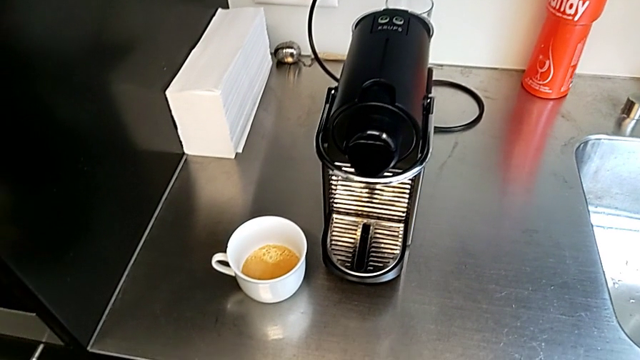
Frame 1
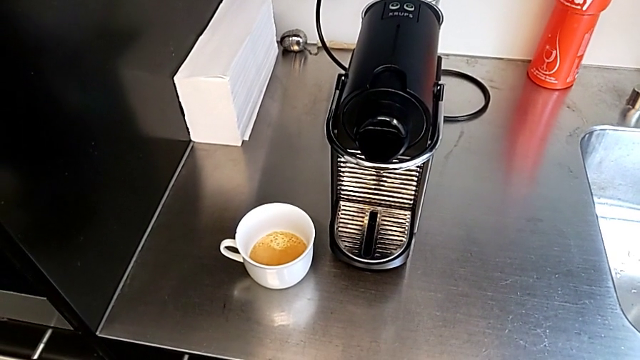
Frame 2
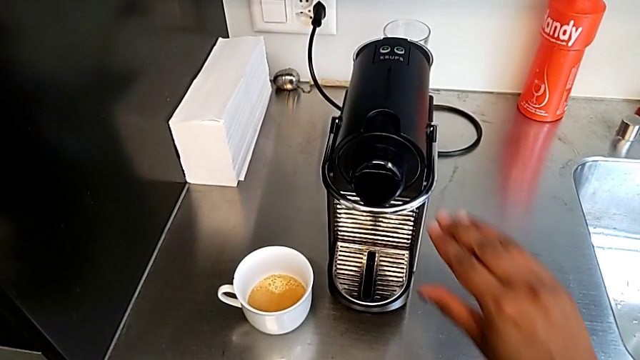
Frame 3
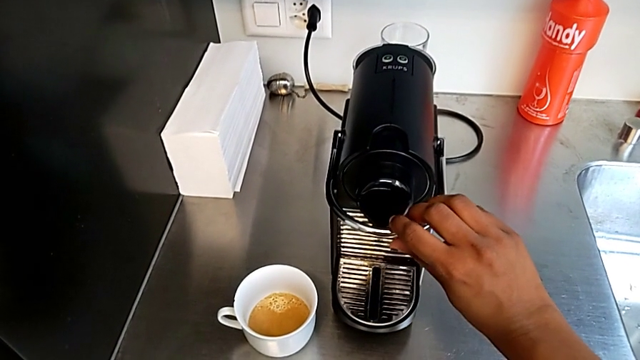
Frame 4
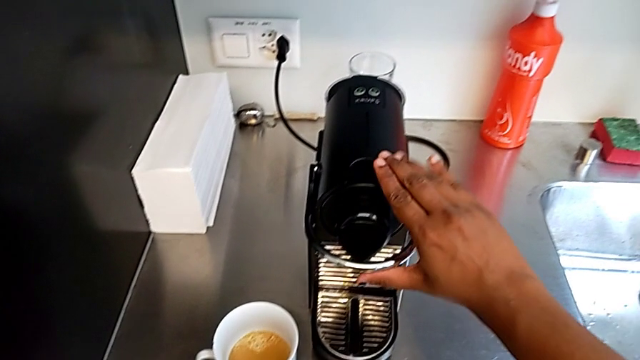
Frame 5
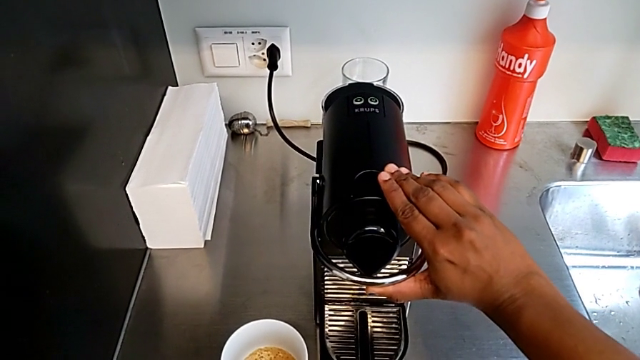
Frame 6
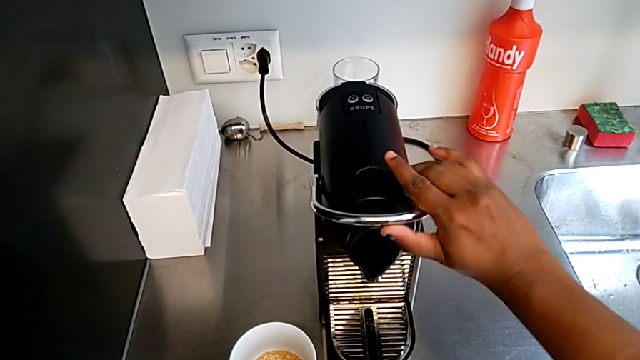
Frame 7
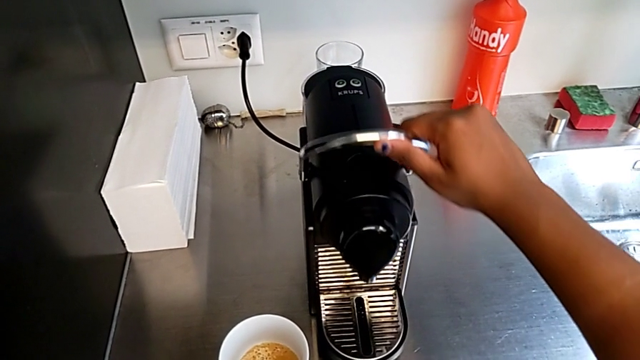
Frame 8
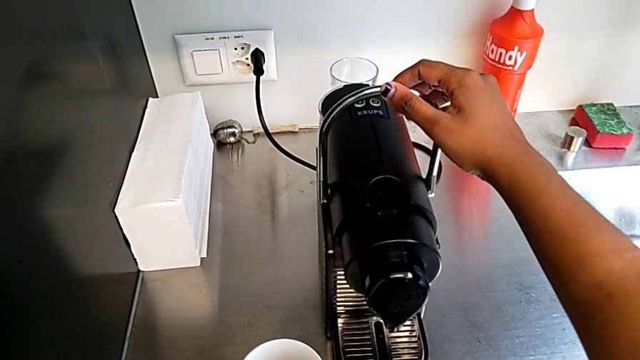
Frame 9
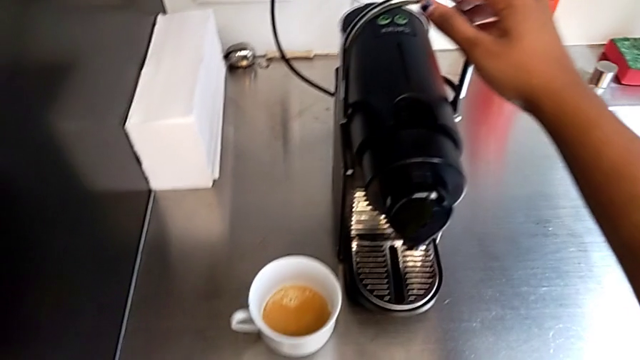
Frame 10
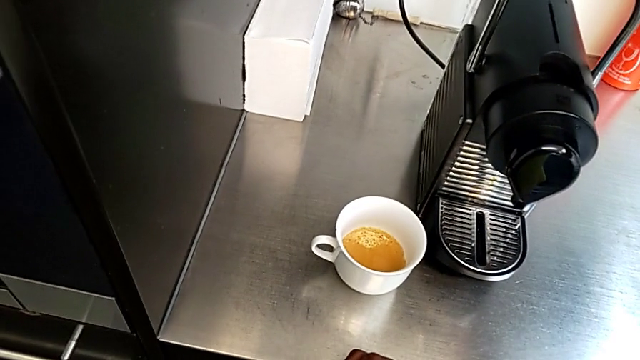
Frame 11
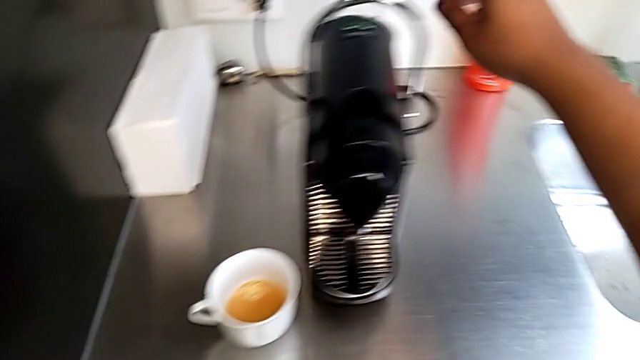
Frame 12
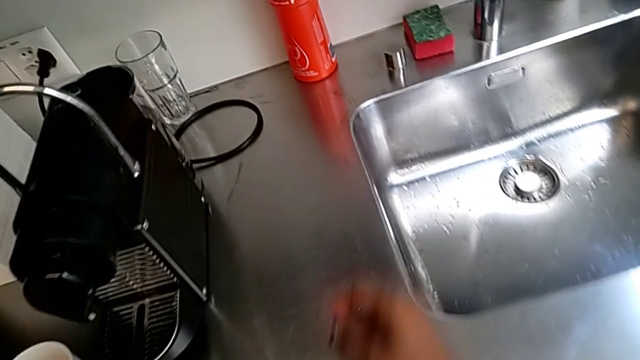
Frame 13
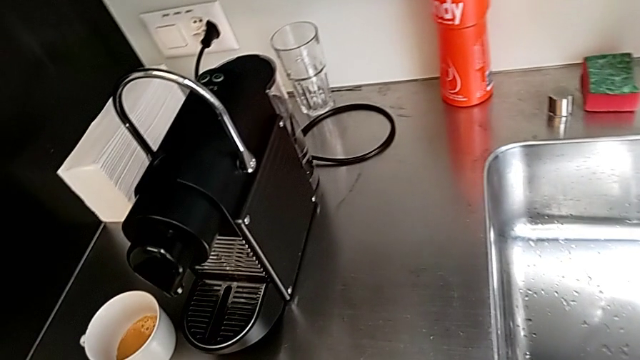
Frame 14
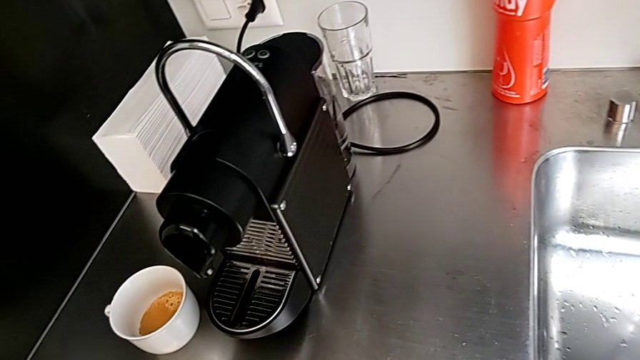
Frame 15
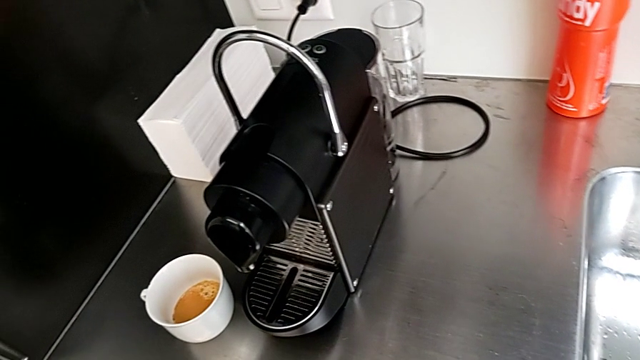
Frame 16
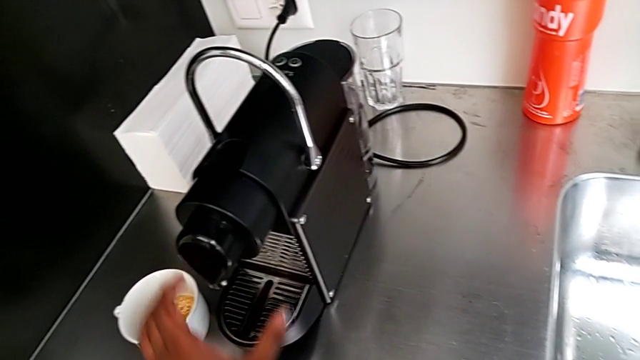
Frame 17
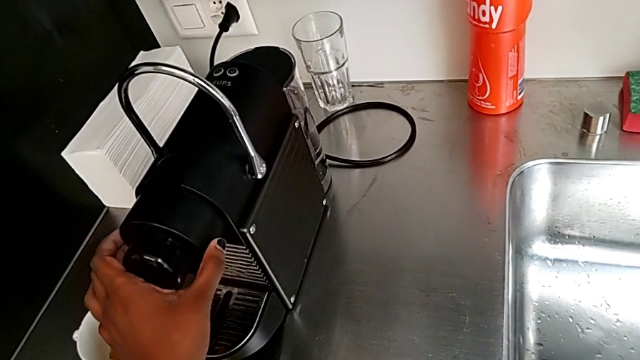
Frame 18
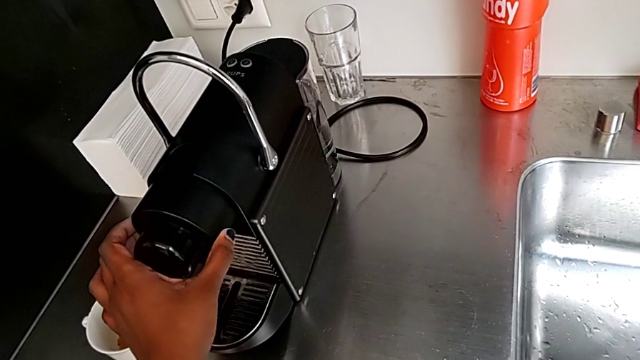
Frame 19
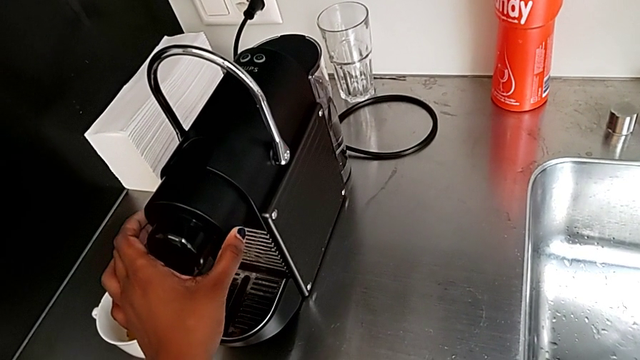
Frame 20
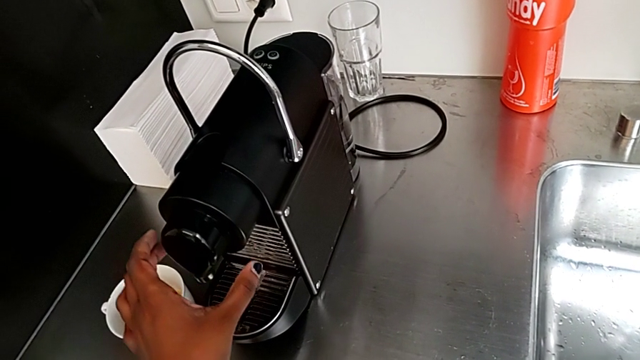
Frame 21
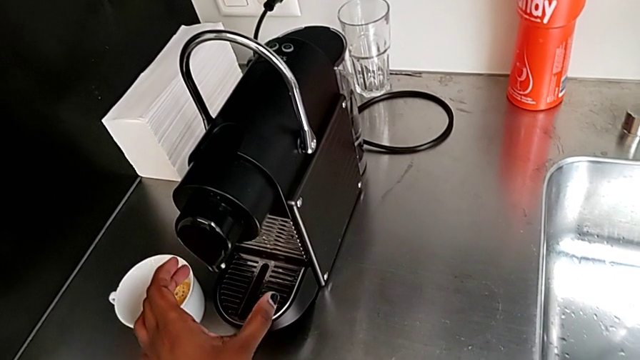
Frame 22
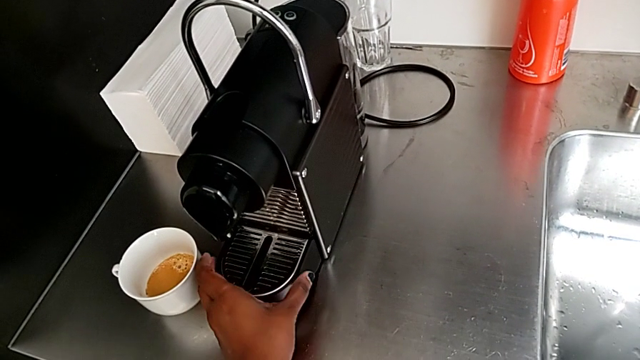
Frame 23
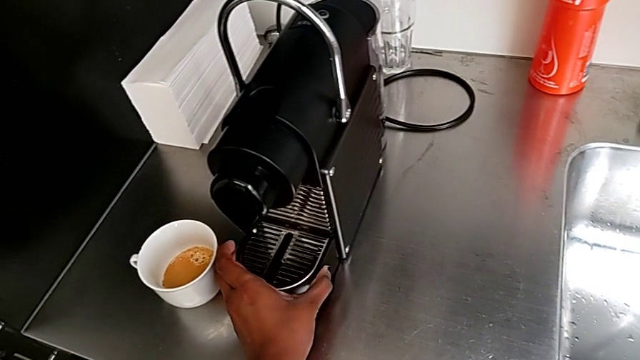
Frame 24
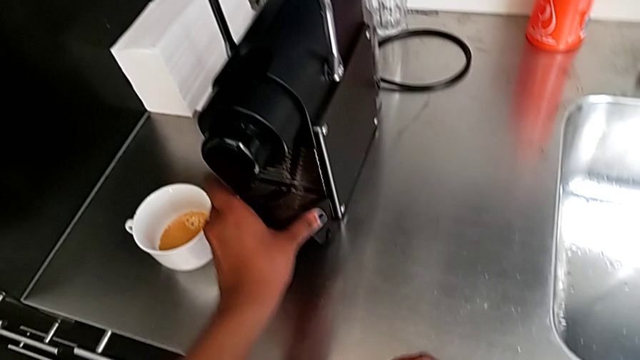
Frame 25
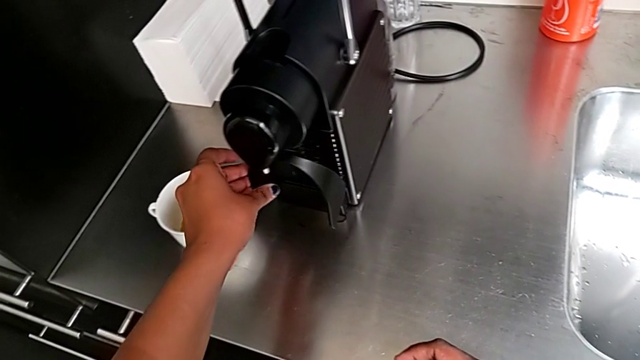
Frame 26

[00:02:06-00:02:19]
The camera wearer is emptying the capsule container. They approach the lever with the right hand, grab it and pull it with the right hand. They approach the capsule container, grab the dispenser, approach the drip tray and lift it, all with the left hand.

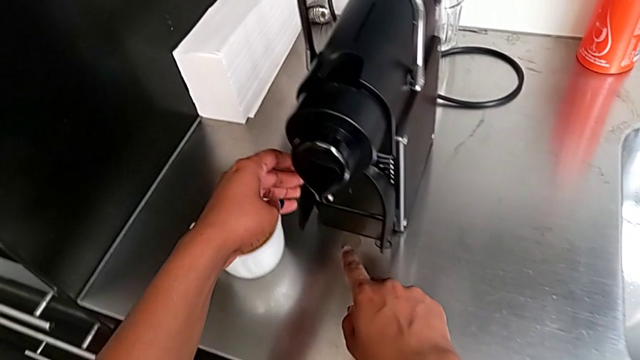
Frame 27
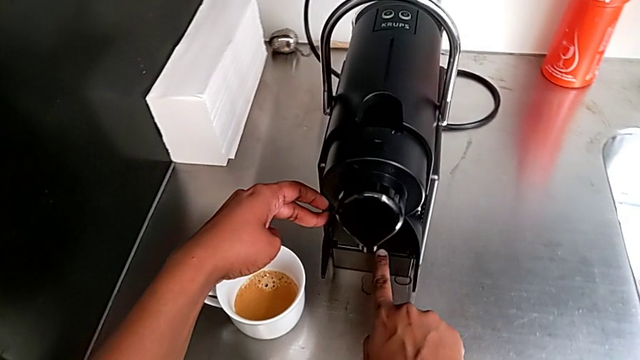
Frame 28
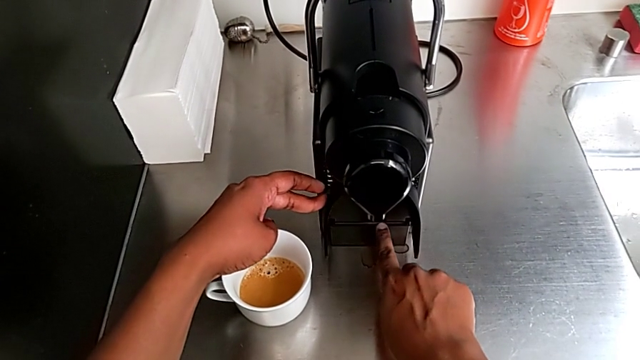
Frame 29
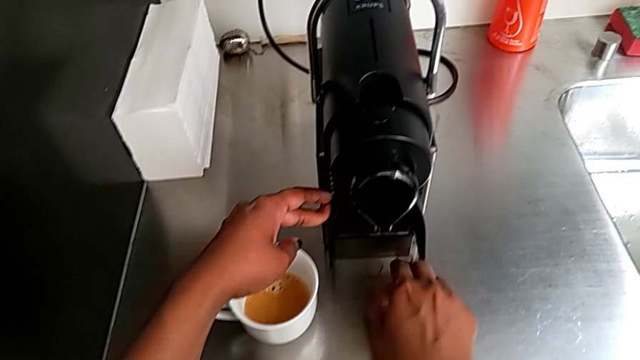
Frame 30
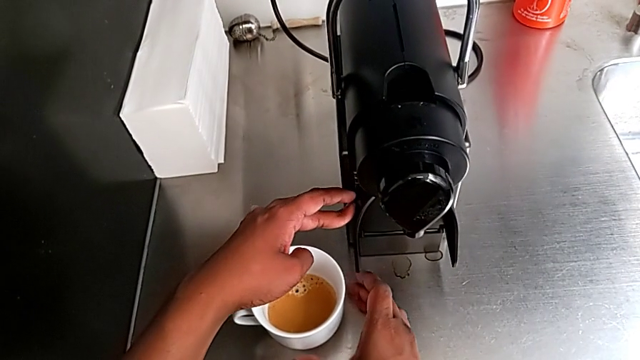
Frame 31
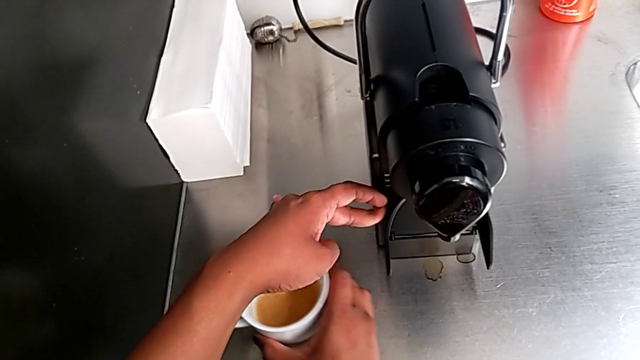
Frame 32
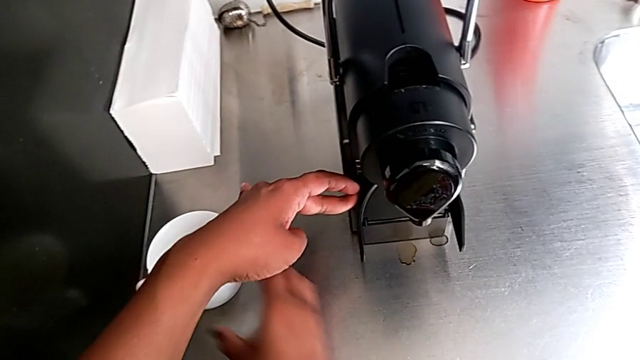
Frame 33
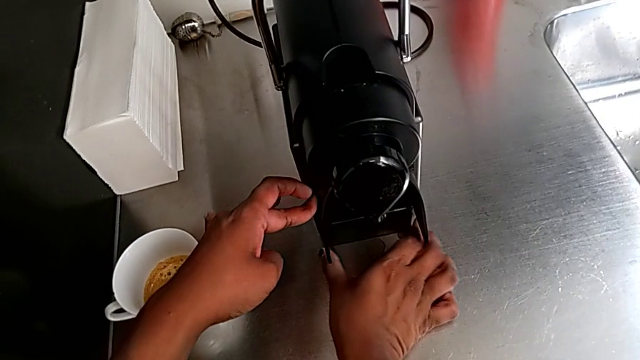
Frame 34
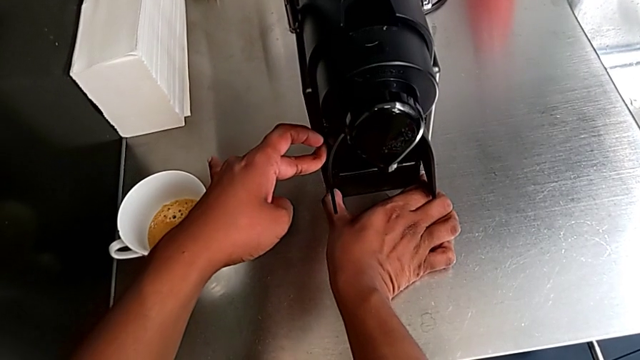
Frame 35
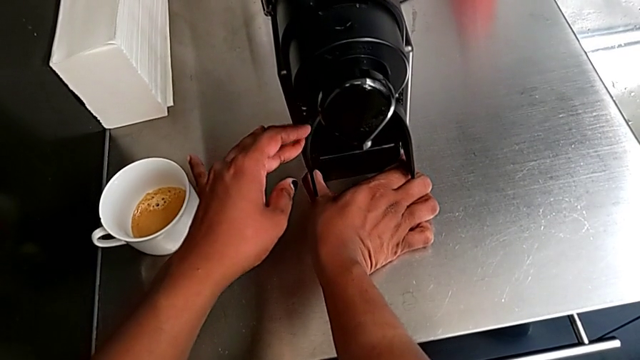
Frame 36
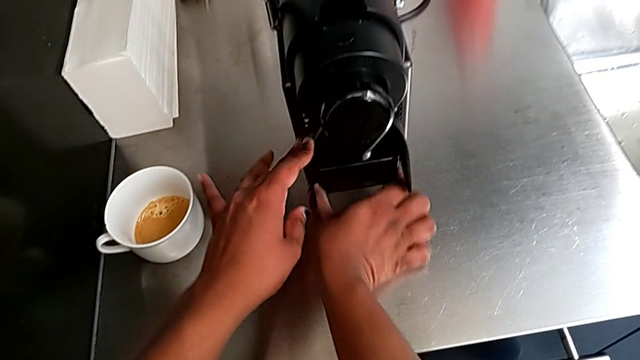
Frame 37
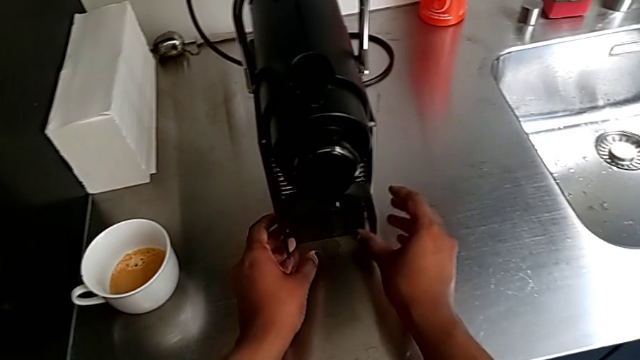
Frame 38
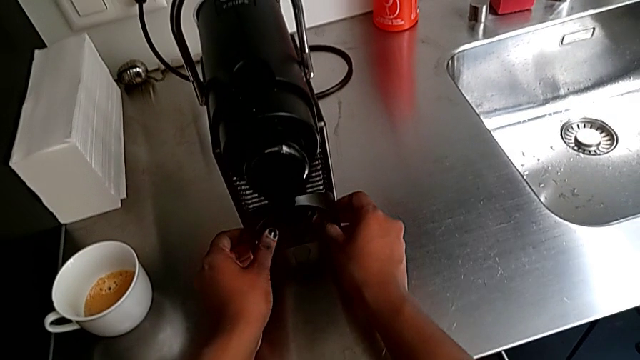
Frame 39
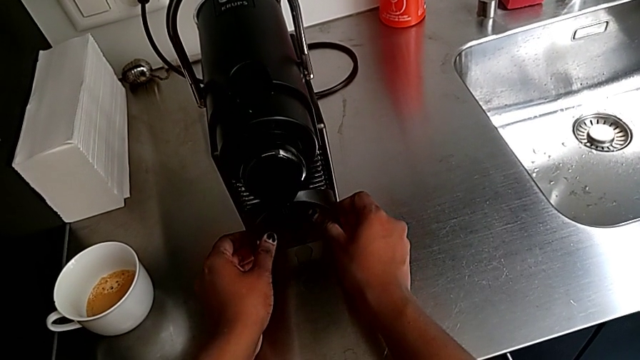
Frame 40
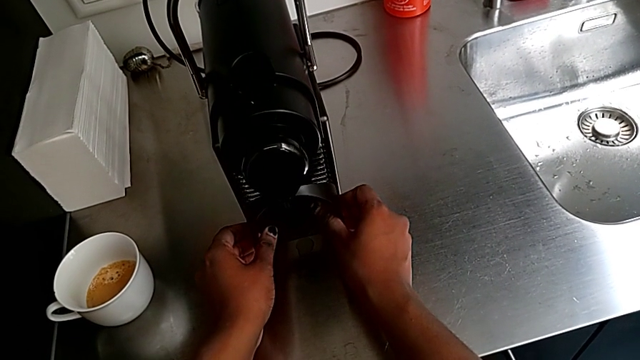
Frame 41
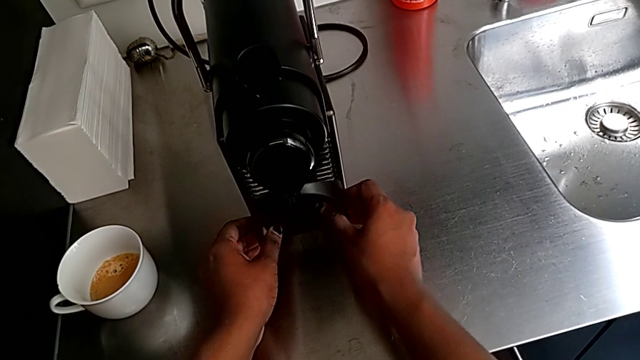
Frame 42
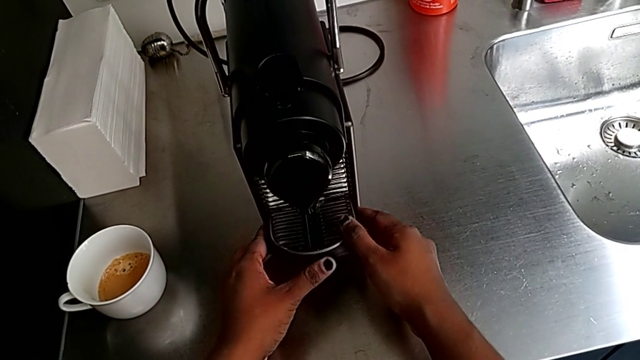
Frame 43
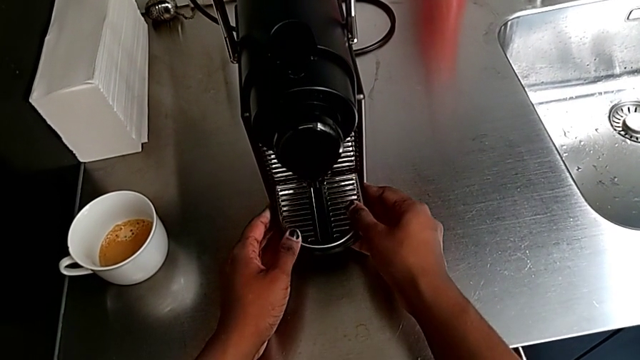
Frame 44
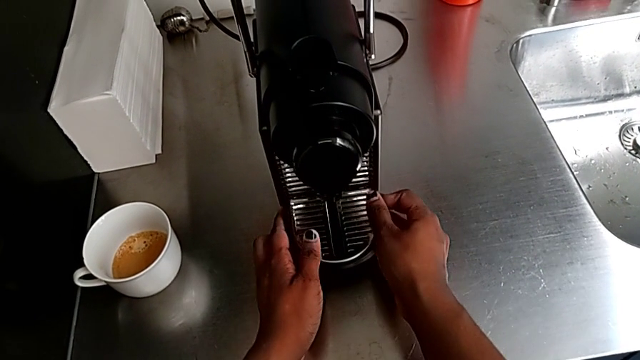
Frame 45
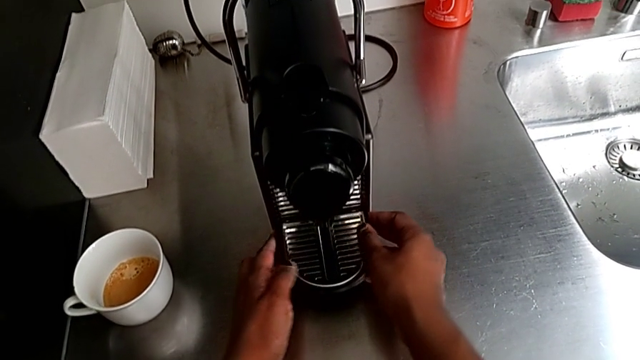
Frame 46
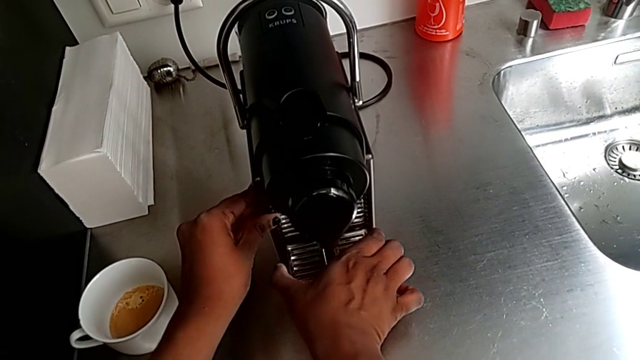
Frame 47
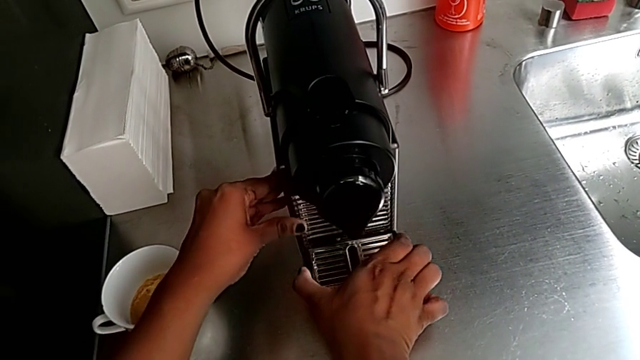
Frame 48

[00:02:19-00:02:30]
The camera wearer is emptying the capsule container. They hold the drip tray with the left hand, approach the cup and slide it with the right hand. They wrongly pull the drip tray with the left hand when it is lifted, drop it and pull it with the right hand.
